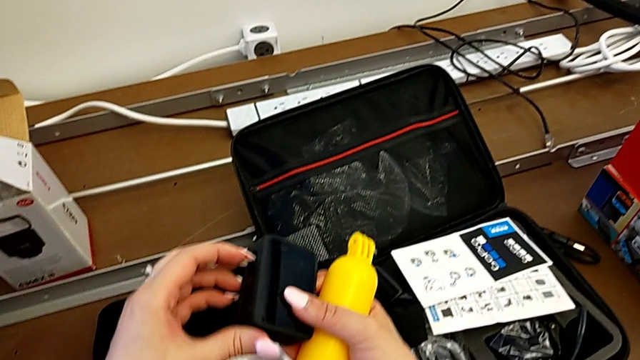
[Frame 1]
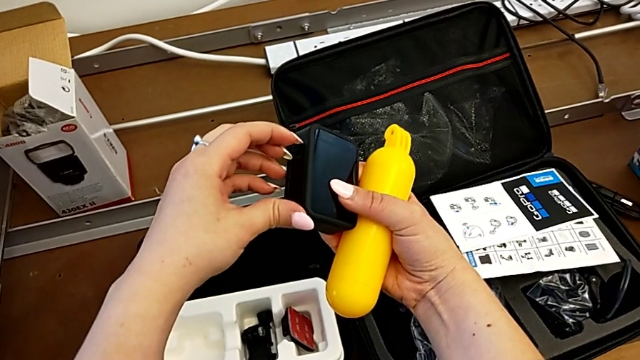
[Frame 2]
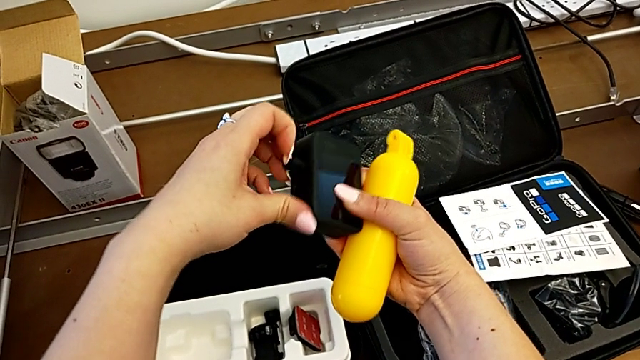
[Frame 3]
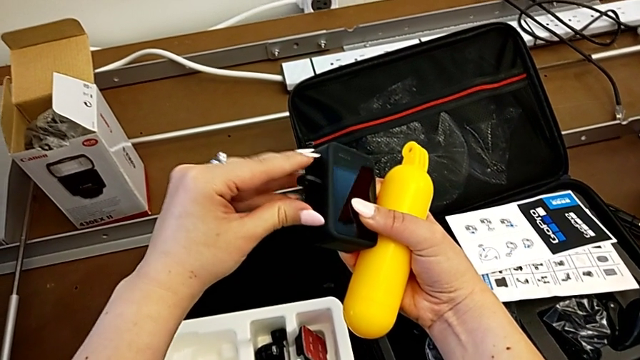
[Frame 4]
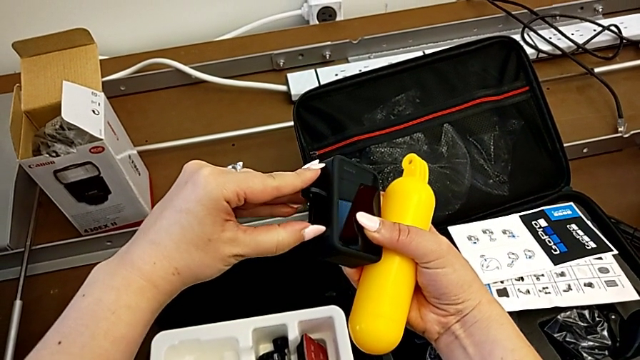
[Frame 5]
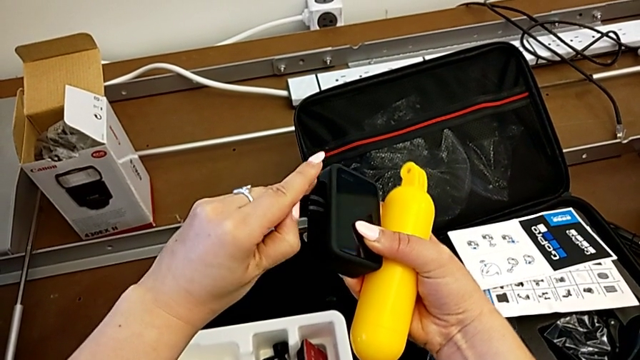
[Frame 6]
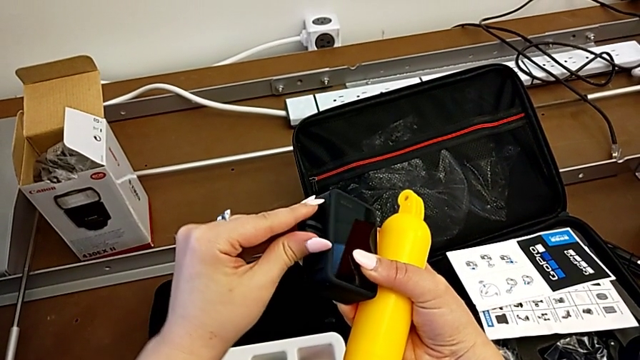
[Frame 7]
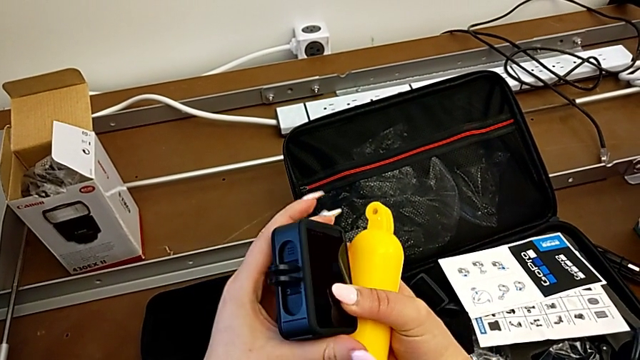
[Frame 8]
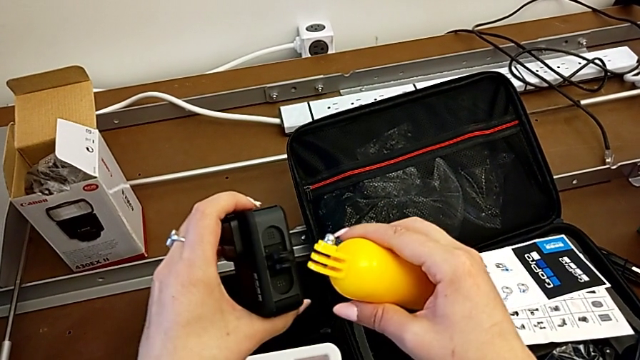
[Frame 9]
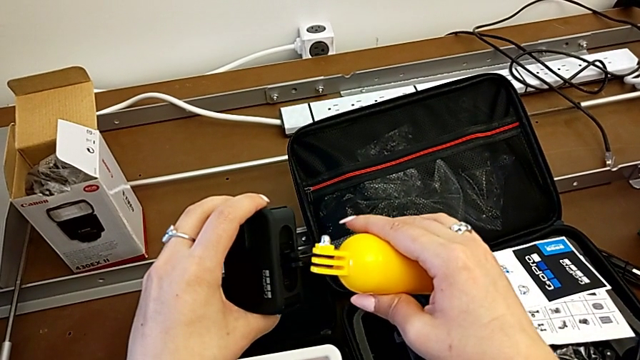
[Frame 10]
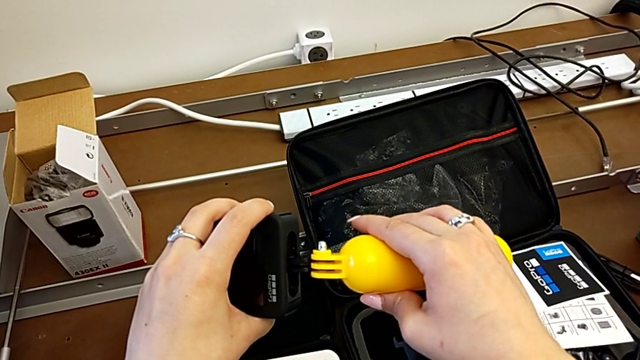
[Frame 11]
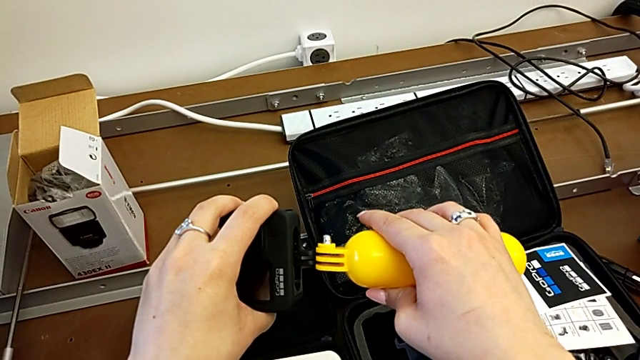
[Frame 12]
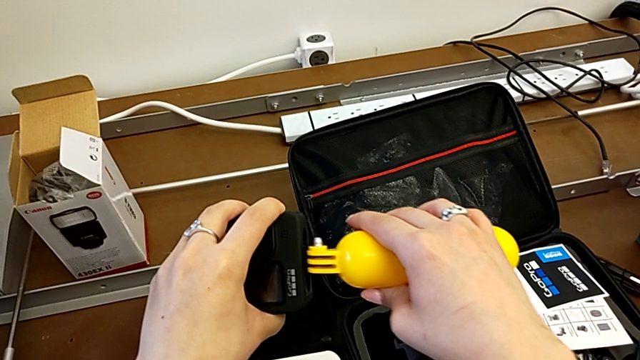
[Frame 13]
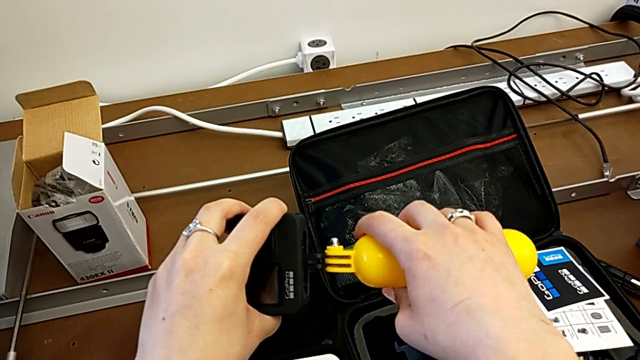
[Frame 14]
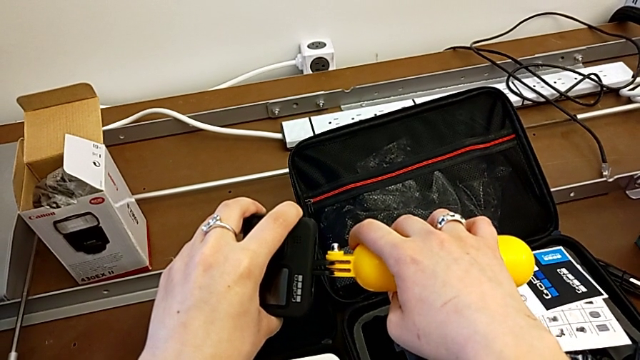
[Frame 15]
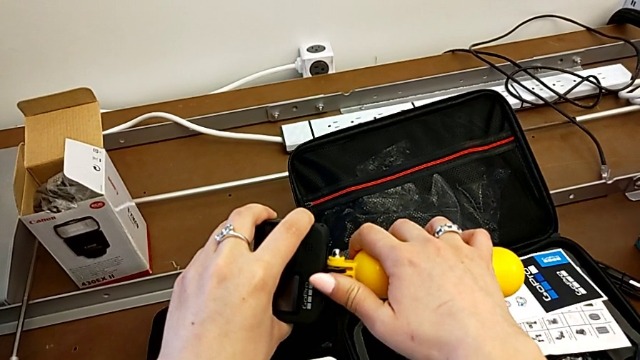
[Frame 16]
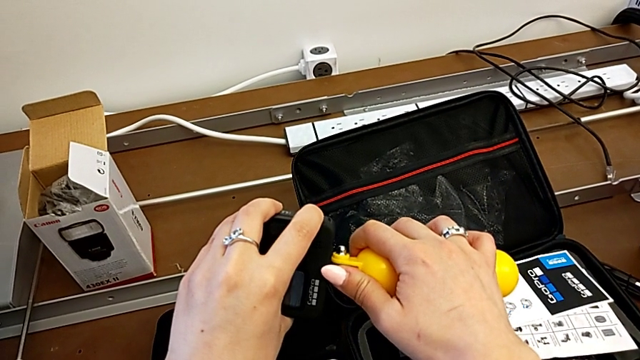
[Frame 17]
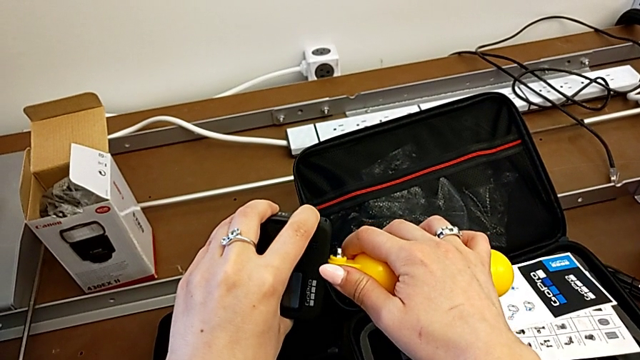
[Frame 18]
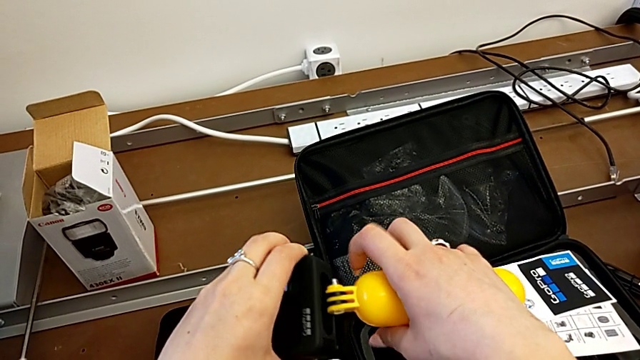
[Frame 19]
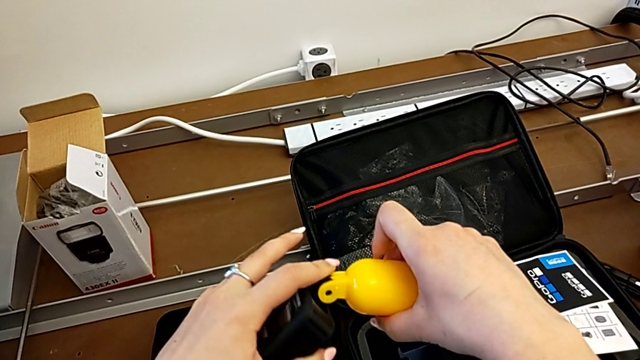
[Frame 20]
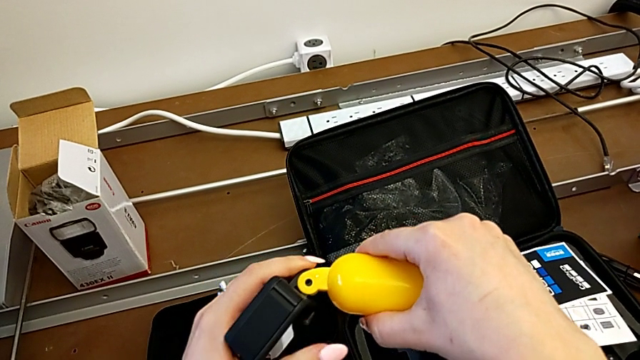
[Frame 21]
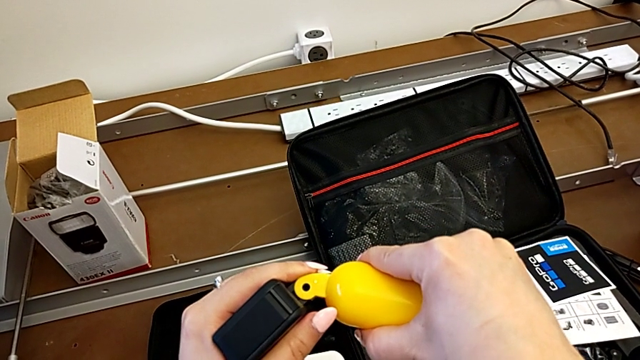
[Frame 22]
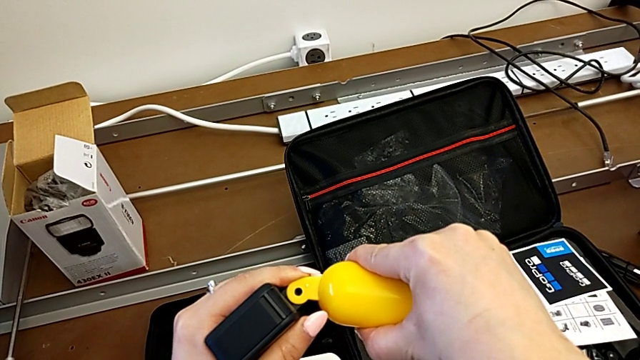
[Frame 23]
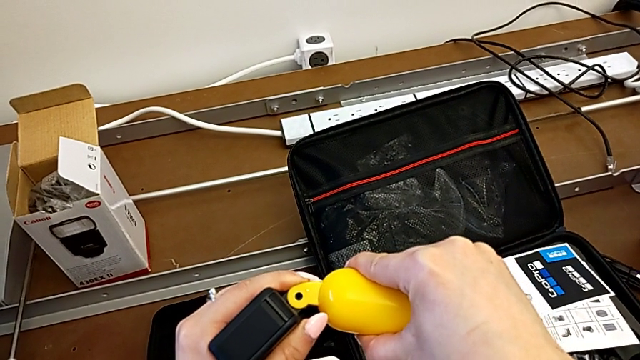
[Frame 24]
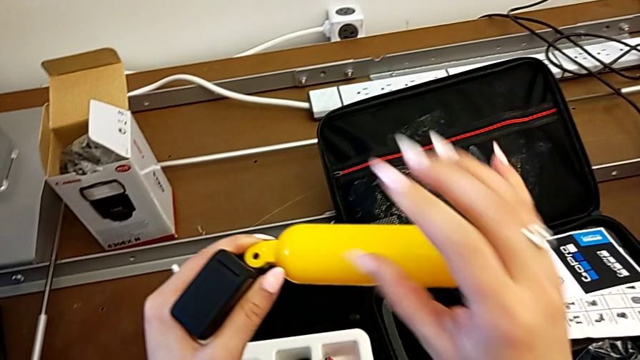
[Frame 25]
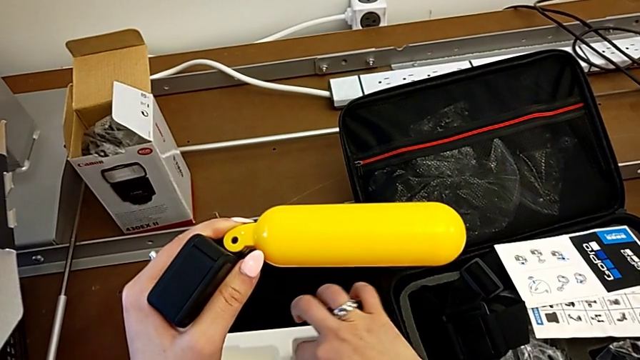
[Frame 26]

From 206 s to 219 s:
The camera wearer is attaching the floating hand grip to their GoPro. They pull the mounting peg, assemble the handheld grip and align it.

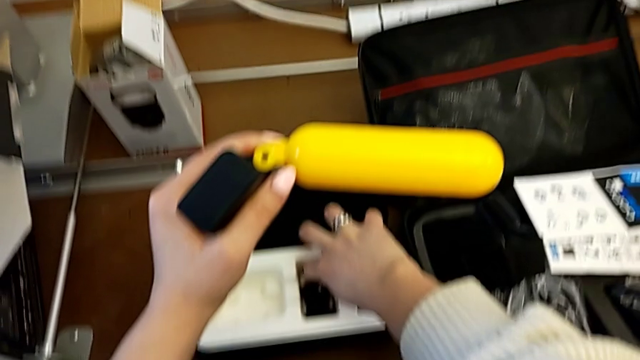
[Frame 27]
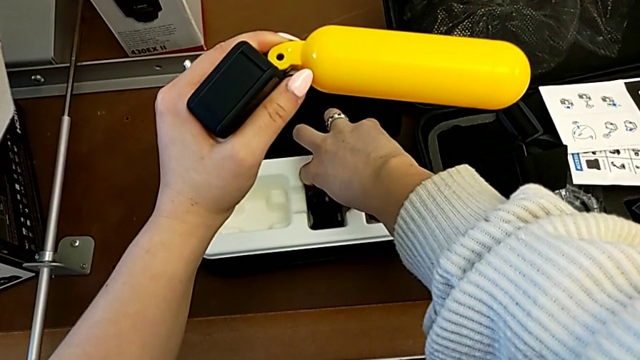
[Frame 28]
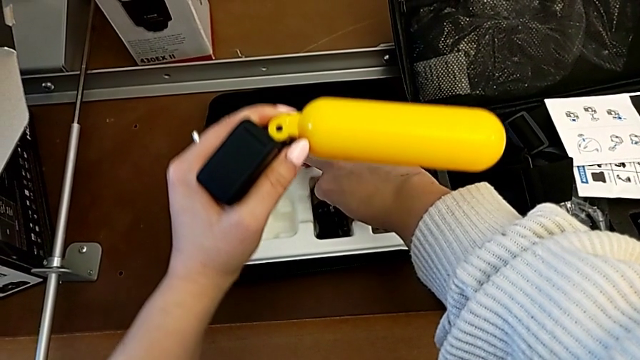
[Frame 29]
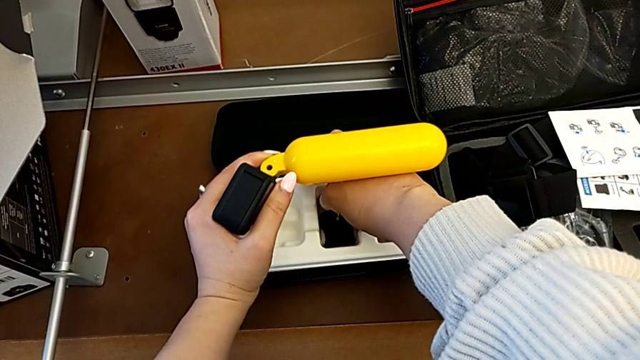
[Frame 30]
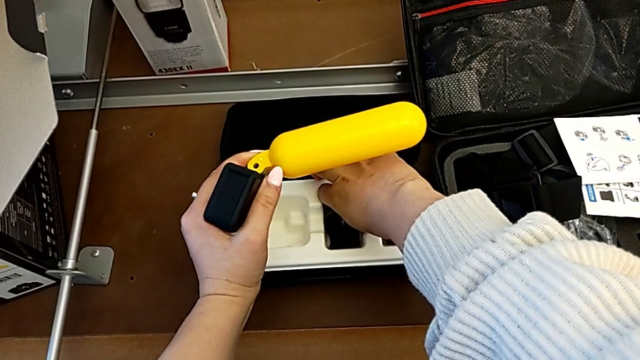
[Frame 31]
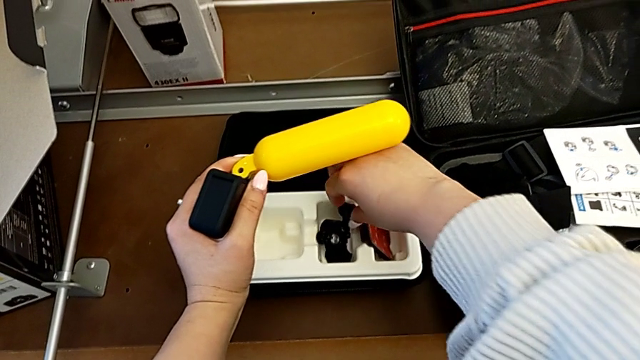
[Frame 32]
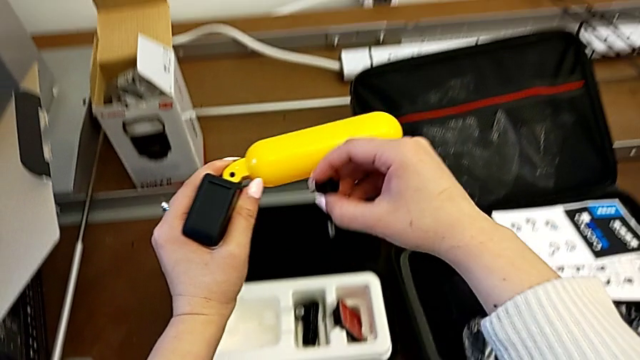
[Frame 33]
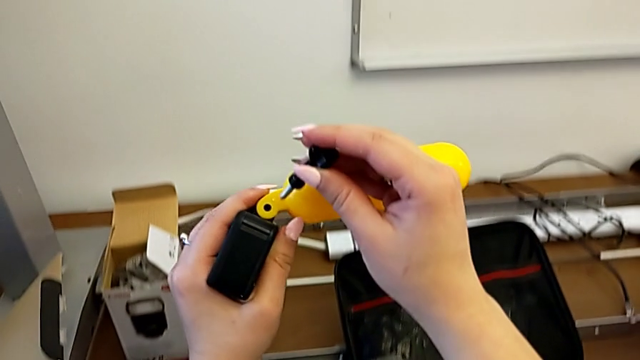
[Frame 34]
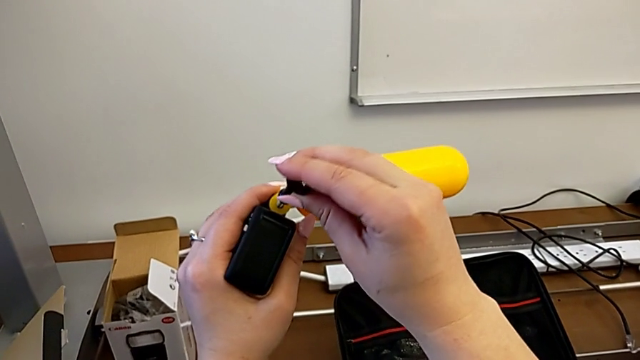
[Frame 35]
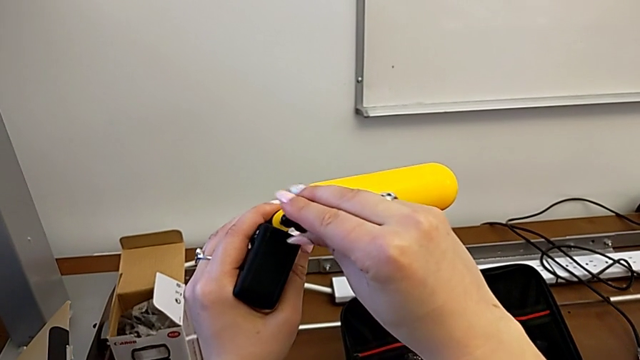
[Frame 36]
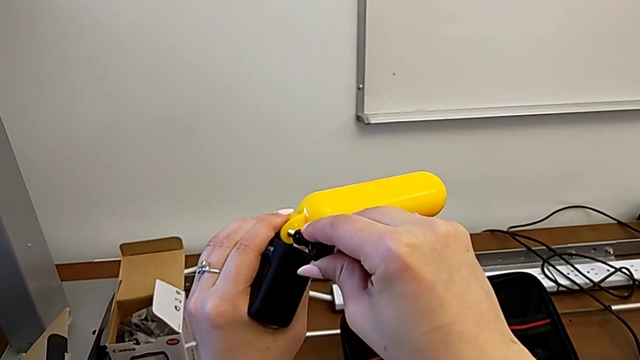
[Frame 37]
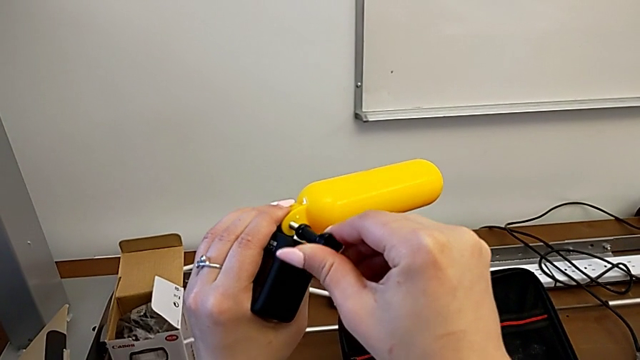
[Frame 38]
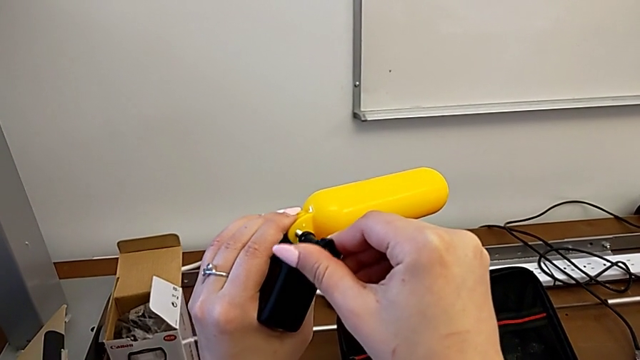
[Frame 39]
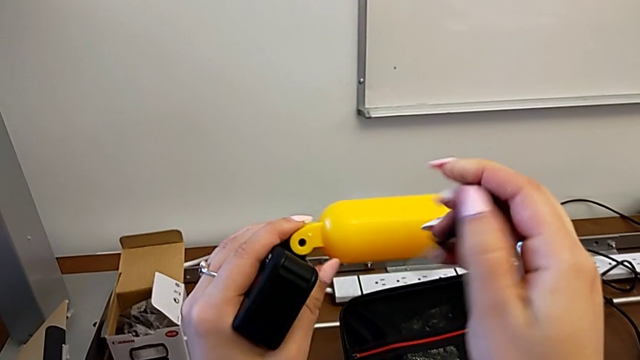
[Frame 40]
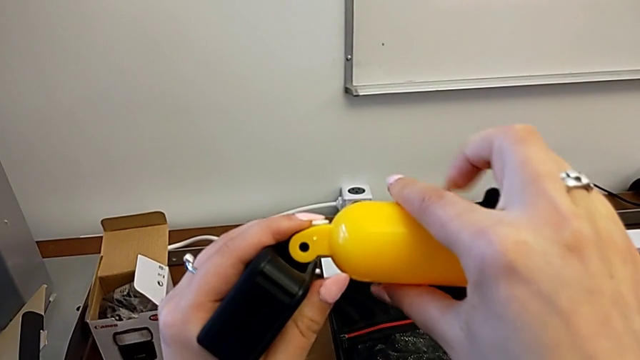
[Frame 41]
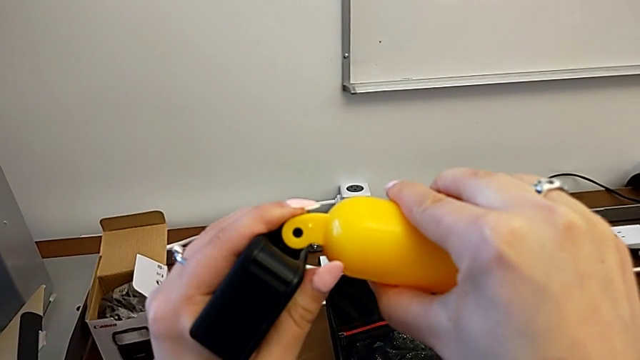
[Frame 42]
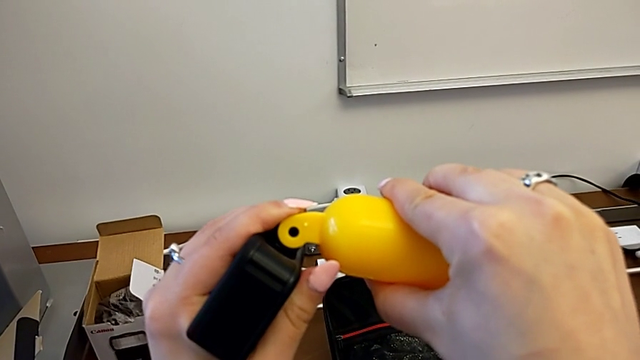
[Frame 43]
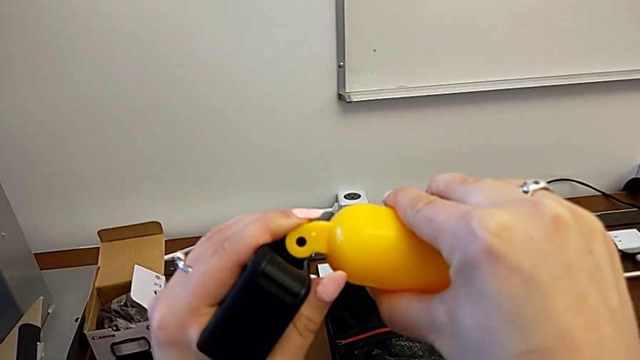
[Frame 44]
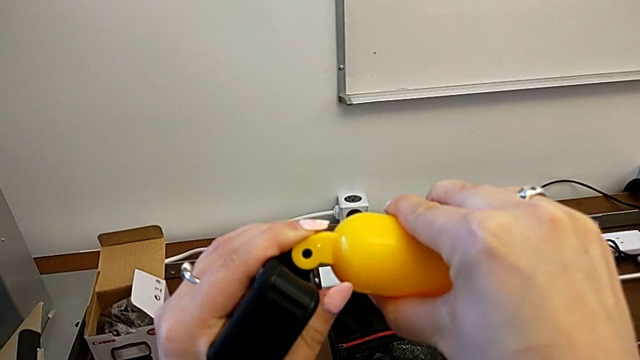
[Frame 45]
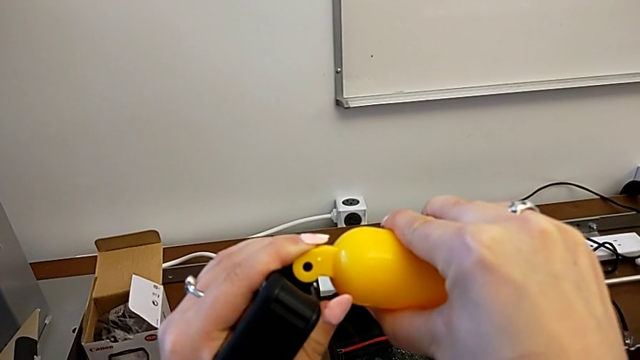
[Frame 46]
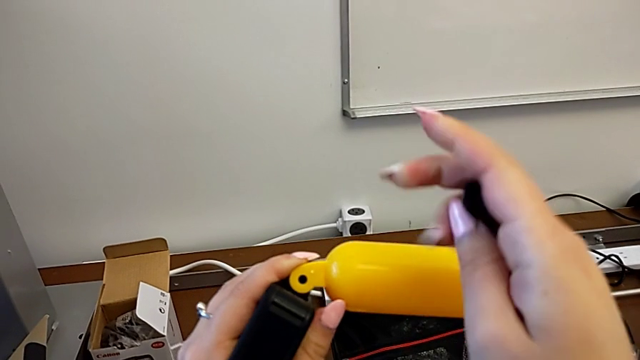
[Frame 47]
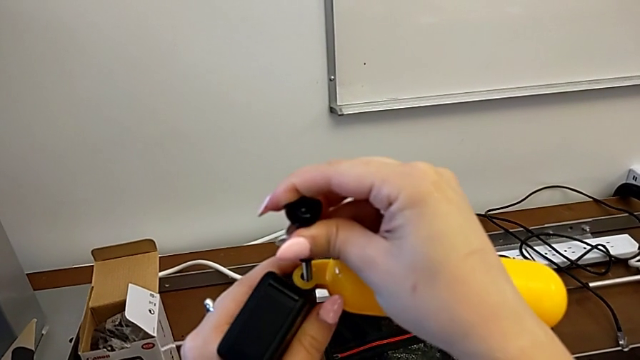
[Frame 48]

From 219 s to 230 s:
The camera wearer is attaching the floating hand grip to their GoPro. They grab the screw, insert it, screw it, withdraw it, align the handheld grip and insert the screw.
